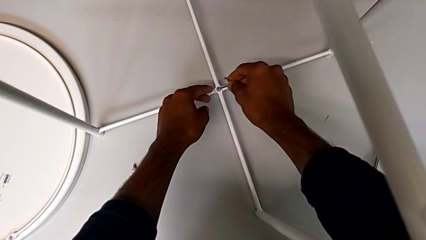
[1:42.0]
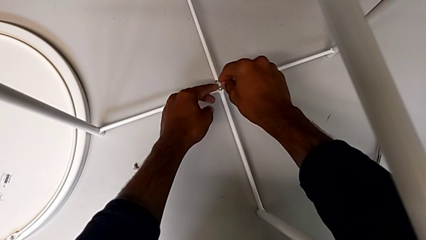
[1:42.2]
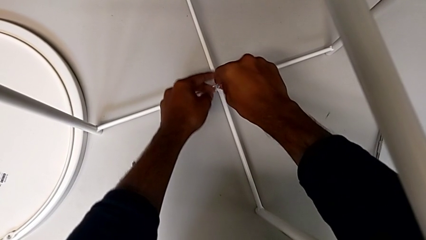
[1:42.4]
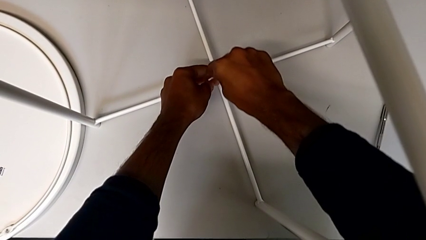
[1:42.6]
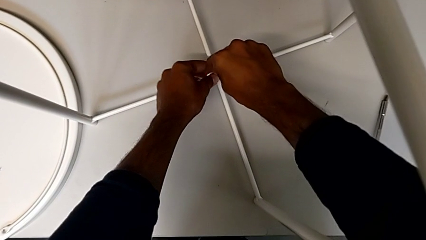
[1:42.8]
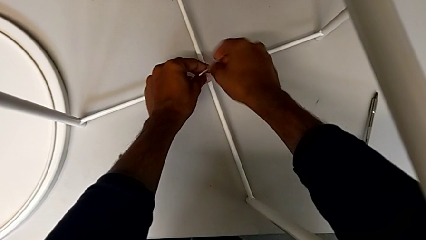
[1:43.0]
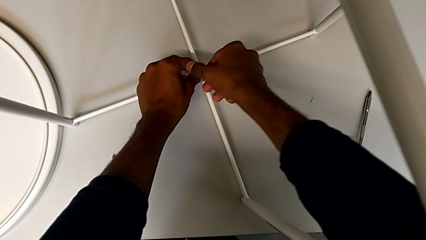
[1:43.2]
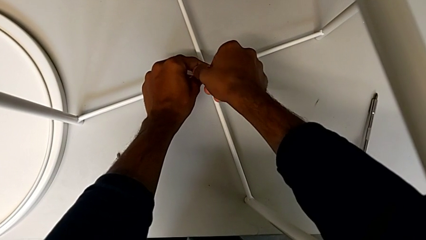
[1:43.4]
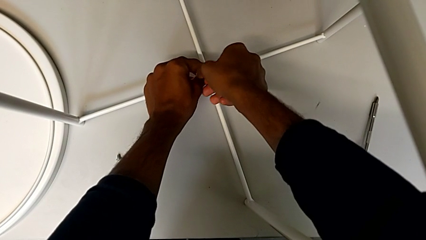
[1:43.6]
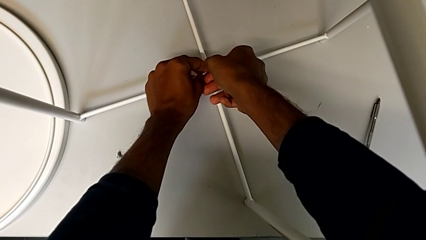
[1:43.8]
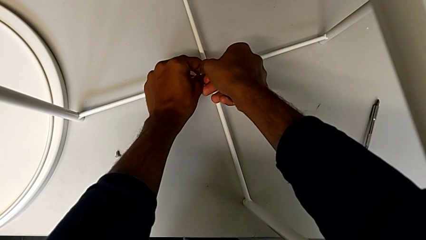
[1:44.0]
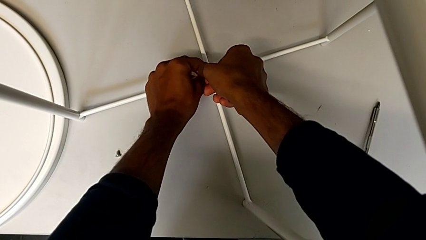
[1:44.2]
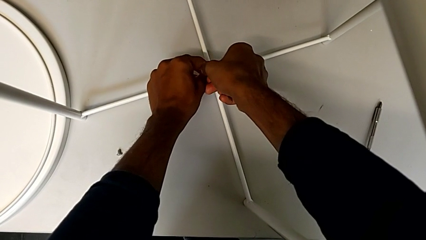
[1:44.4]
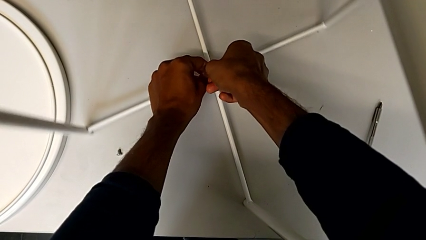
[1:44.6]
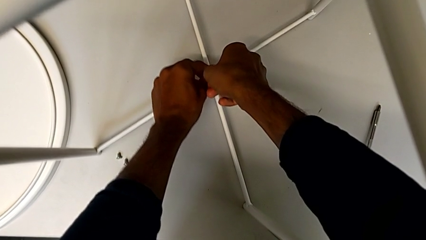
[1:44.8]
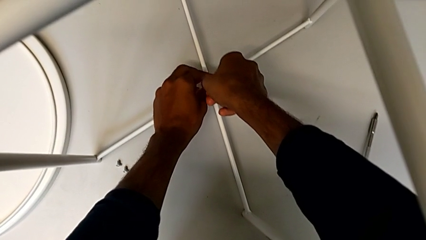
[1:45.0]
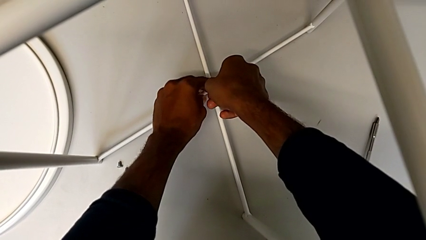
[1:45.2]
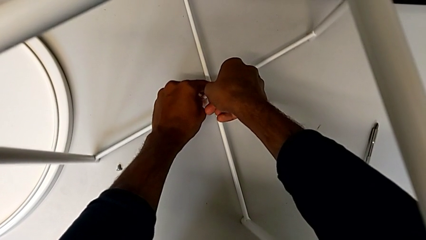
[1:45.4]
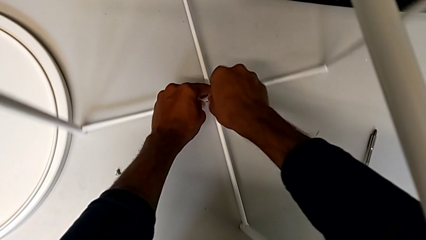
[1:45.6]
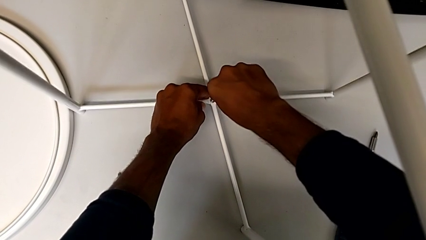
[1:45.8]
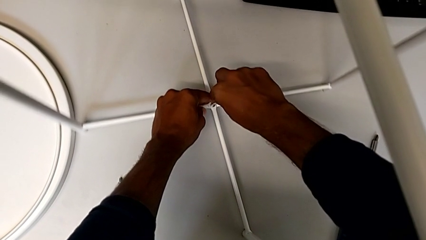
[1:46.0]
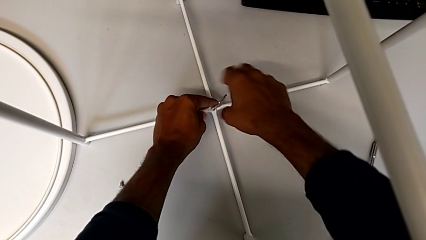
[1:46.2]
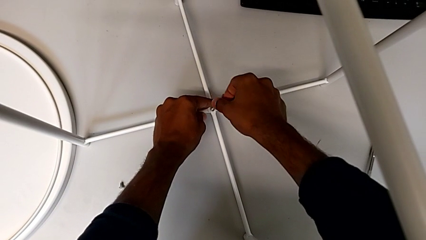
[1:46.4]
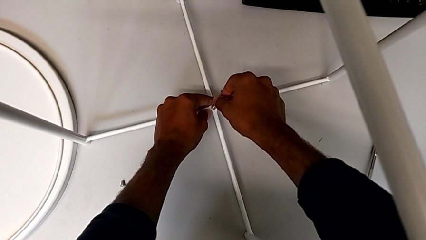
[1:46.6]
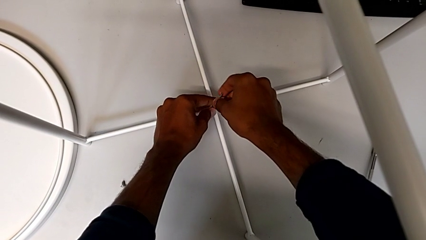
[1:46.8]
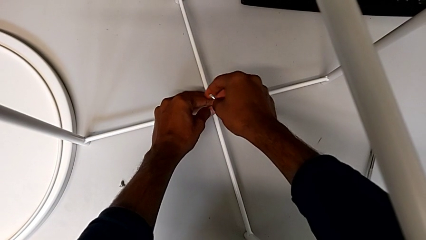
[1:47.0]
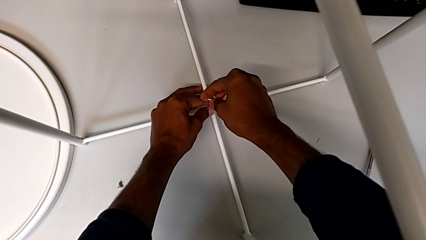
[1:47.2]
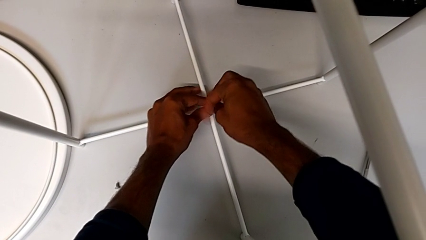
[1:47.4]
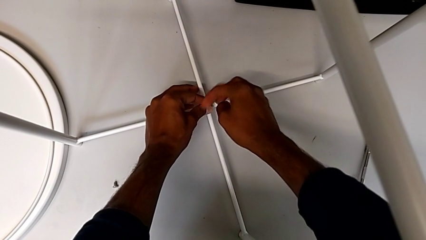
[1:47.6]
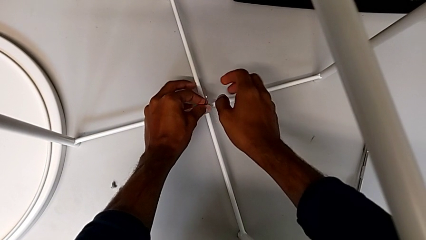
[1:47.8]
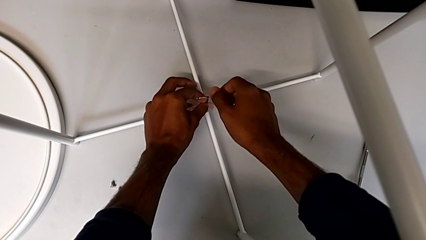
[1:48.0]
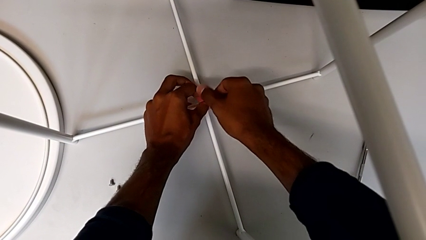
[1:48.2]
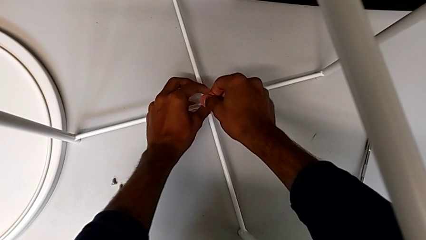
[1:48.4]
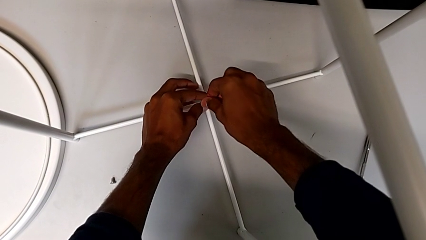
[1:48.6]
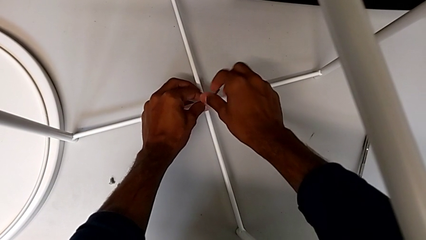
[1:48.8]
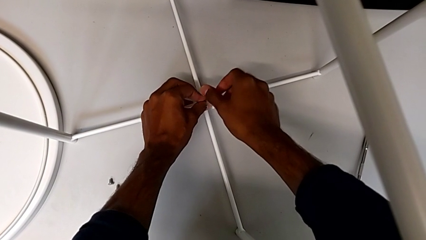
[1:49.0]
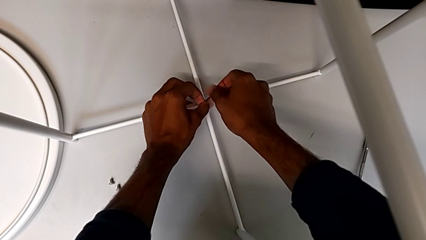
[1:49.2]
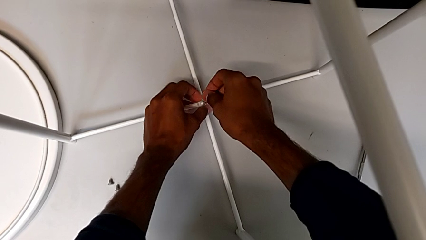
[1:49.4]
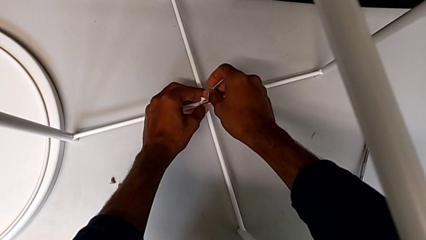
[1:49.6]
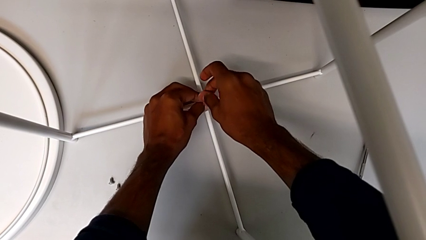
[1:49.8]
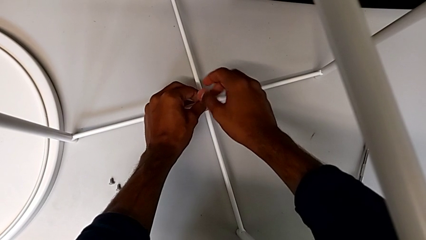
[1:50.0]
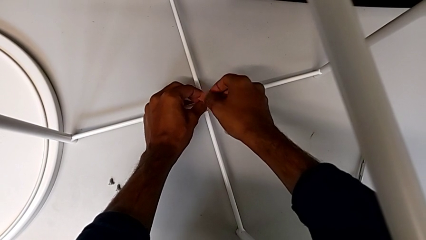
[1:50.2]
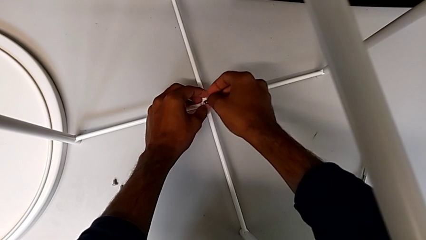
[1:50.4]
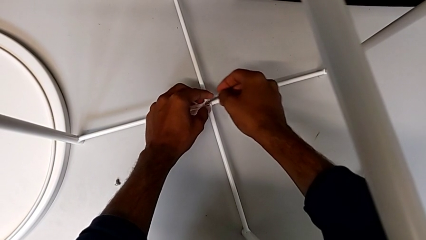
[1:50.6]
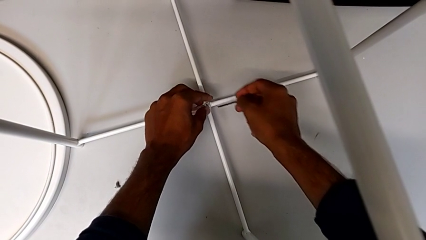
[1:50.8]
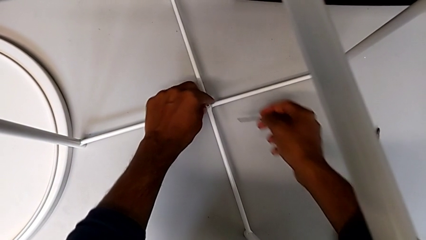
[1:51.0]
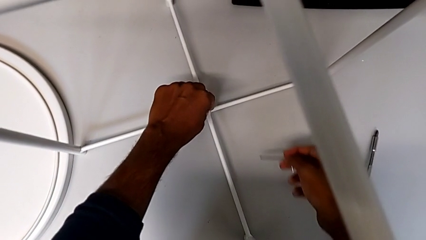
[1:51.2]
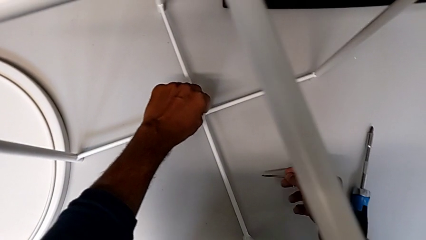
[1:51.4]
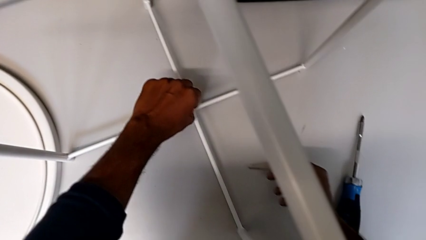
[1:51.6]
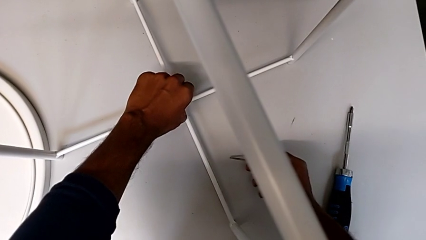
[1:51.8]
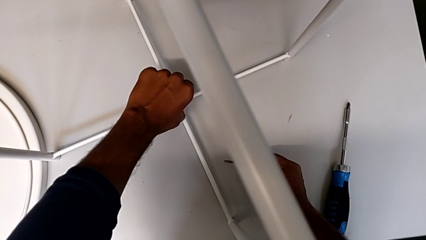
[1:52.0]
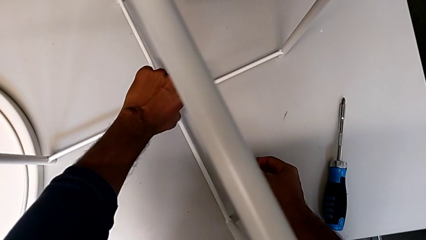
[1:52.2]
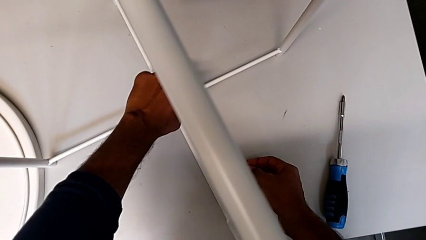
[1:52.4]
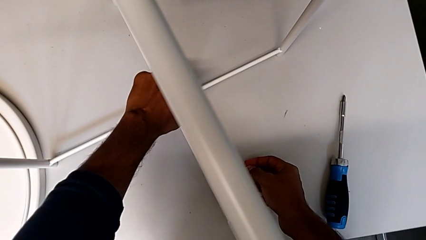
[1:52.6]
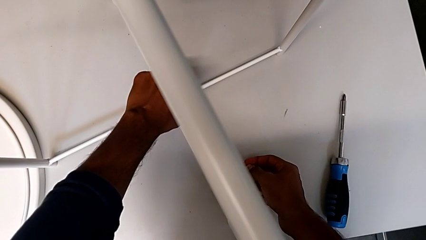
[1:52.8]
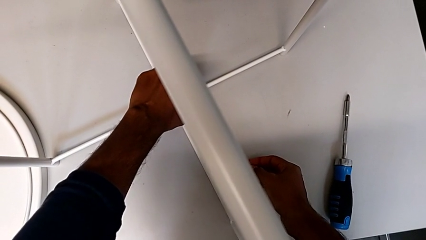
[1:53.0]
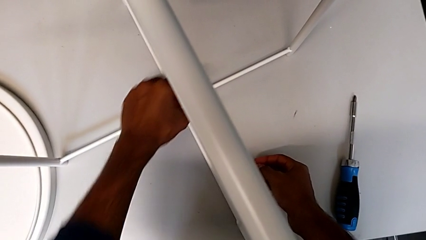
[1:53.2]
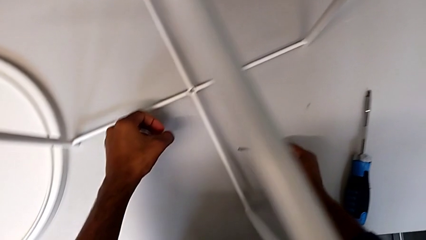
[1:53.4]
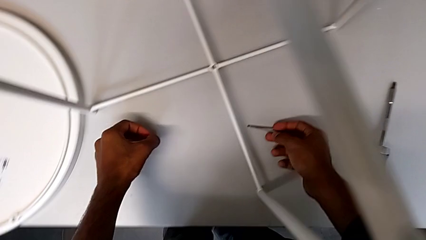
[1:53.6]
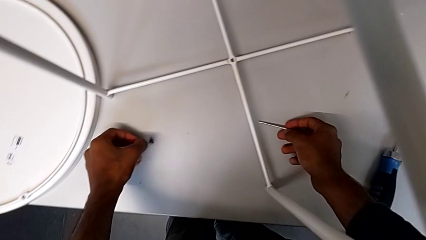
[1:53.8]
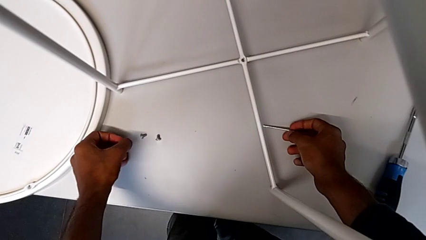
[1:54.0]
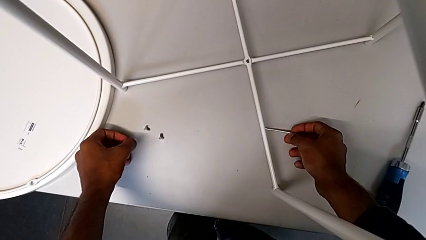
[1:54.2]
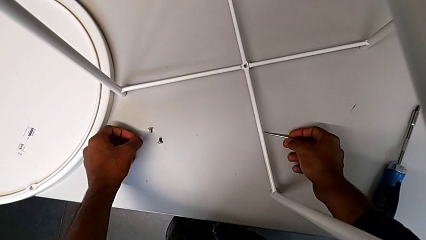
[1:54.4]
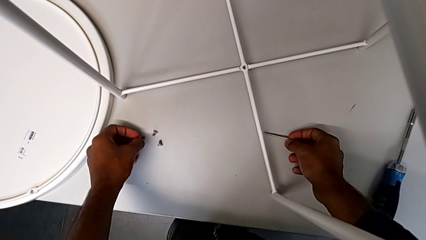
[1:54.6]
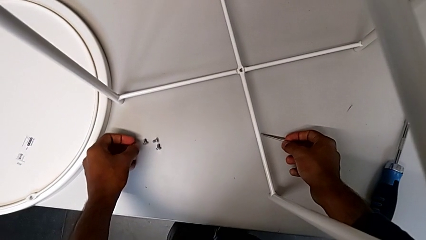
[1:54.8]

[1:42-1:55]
The camera wearer is unscrewing the bottom hex socket head of the base. They insert the Allen wrench, unscrew the hex socket head, withdraw the Allen wrench, unscrew the hex socket head, disassemble it and place it.

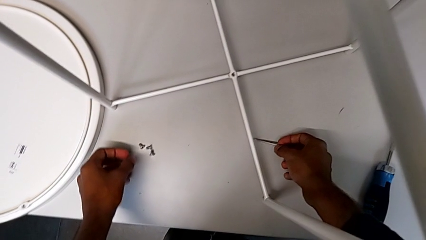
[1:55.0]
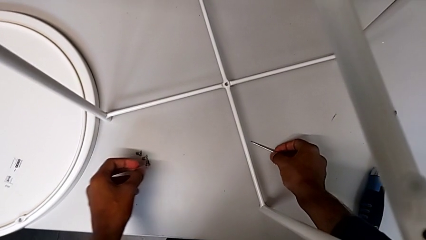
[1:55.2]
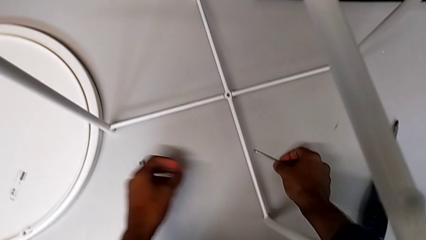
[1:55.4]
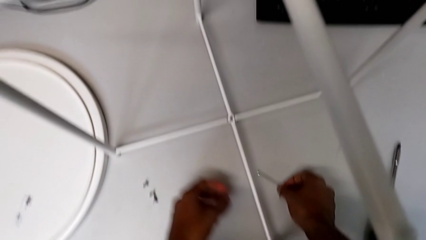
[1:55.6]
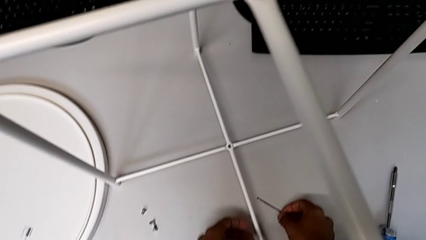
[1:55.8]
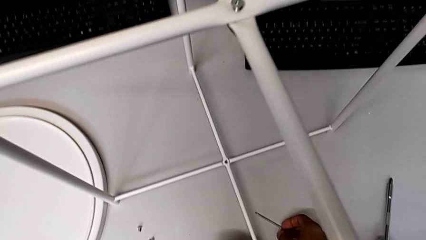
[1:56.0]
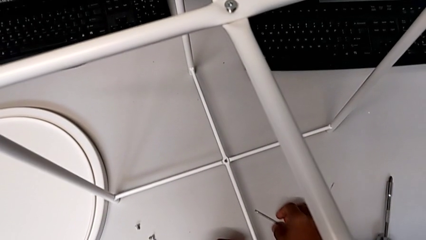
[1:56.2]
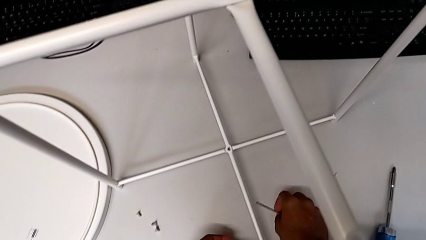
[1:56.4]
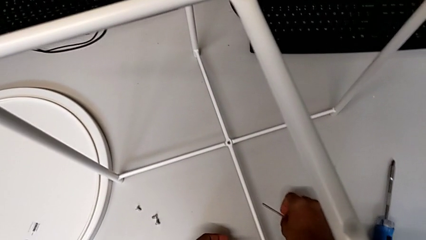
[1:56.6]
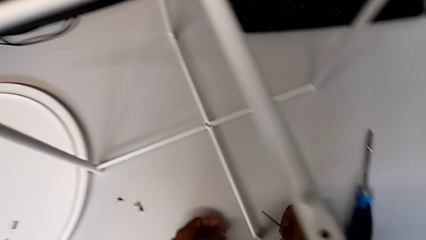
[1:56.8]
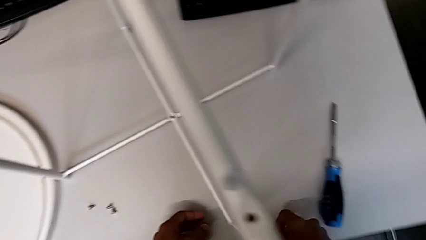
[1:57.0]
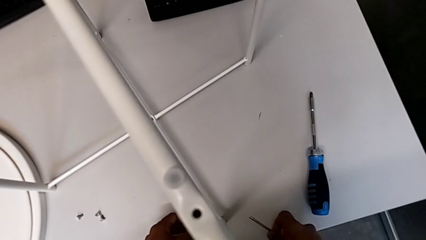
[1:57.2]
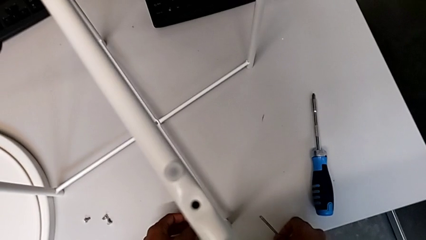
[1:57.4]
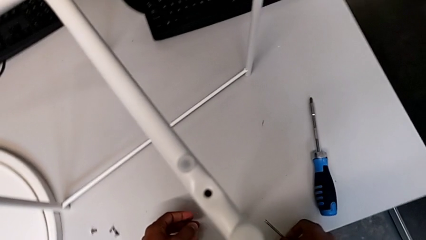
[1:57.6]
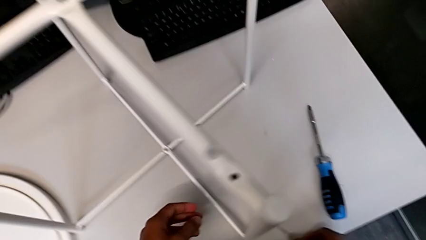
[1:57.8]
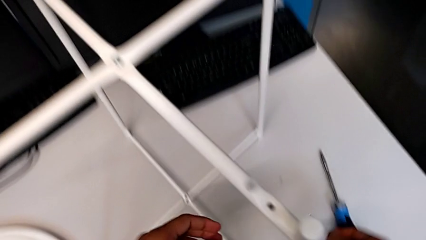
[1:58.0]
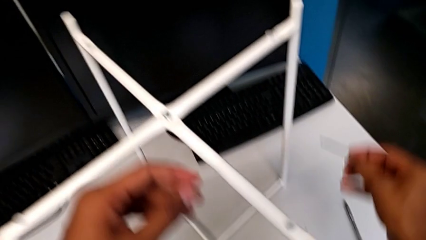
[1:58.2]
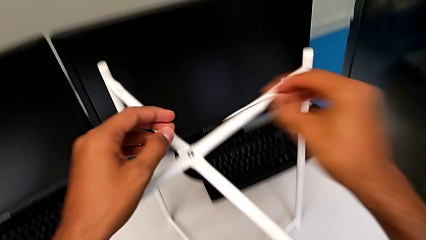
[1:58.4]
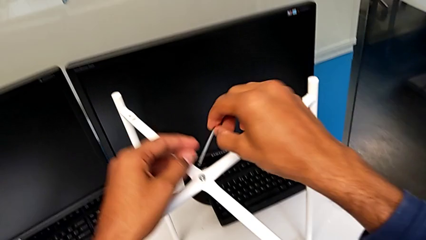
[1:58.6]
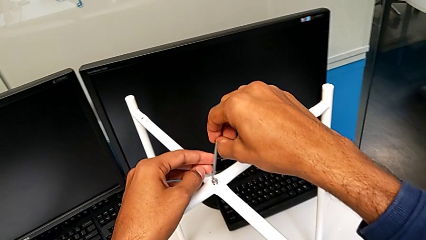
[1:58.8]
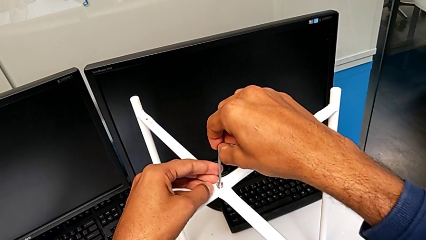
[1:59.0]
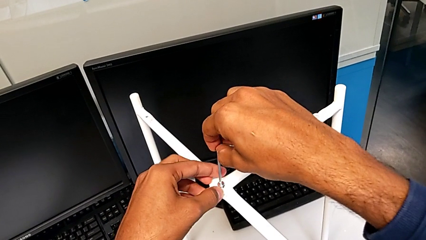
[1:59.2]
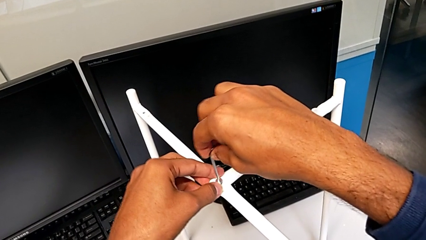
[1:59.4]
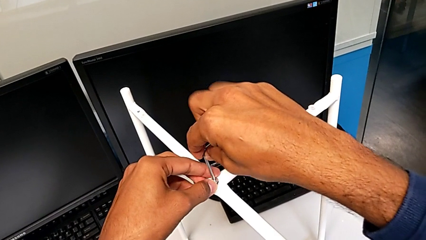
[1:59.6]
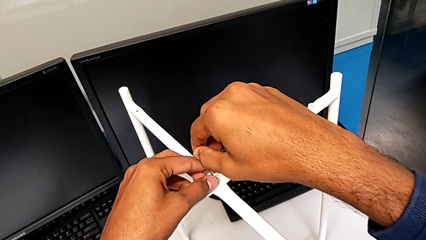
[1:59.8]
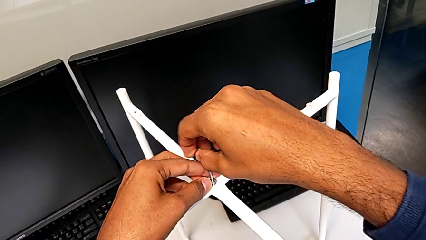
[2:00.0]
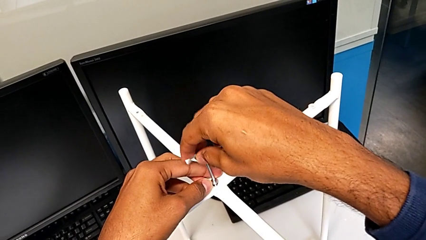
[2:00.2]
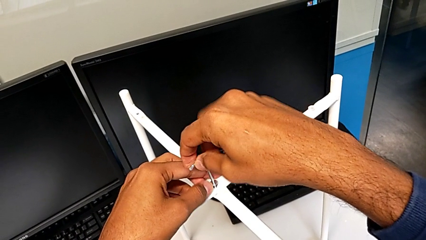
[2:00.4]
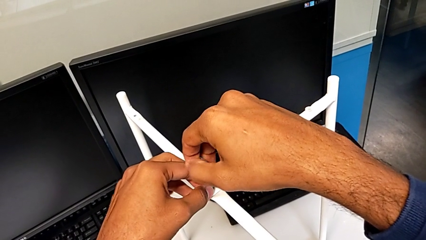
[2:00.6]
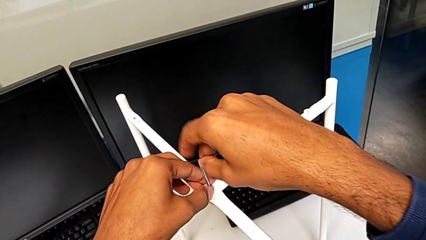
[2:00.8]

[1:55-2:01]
The camera wearer is unscrewing the top hex socket head from the base. They wrongly drop the Allen wrench, grab it, slide it, approach the hex socket head, insert the Allen wrench and unscrew the hex socket head.
